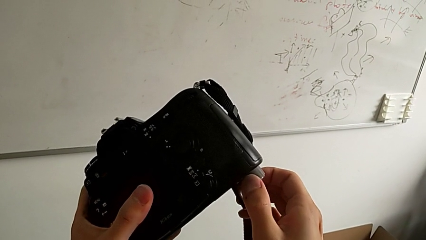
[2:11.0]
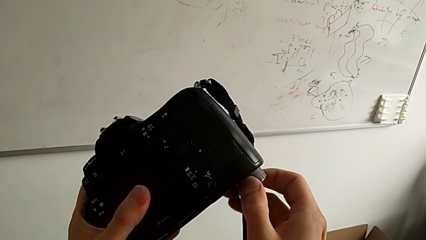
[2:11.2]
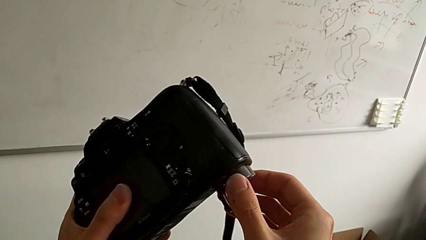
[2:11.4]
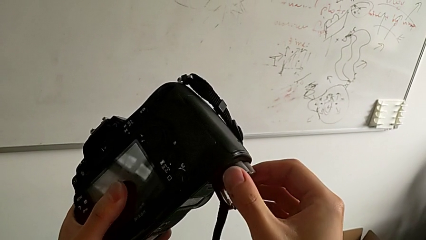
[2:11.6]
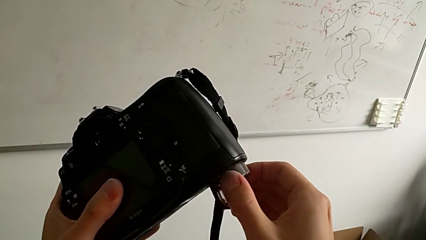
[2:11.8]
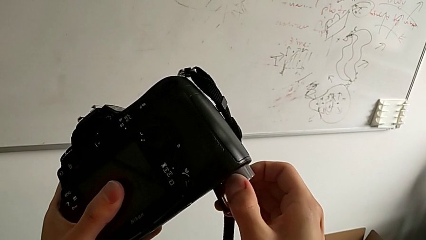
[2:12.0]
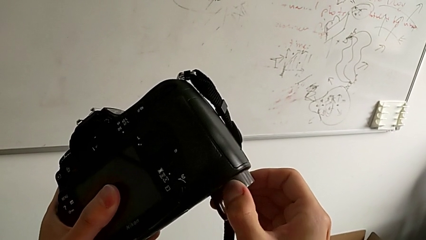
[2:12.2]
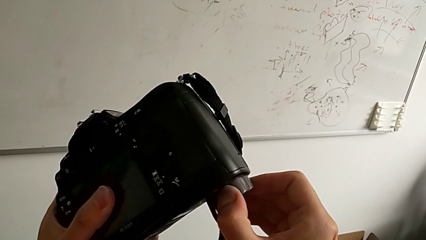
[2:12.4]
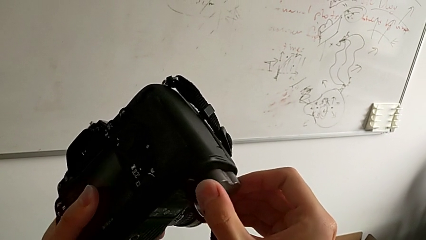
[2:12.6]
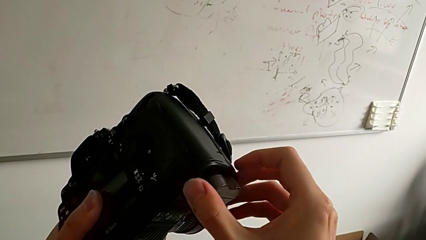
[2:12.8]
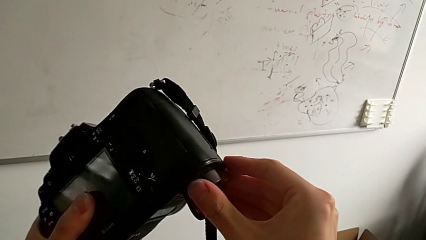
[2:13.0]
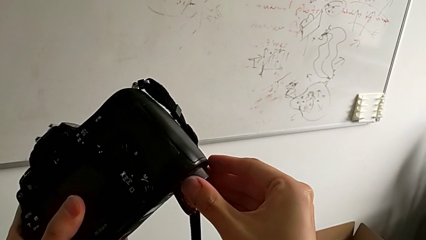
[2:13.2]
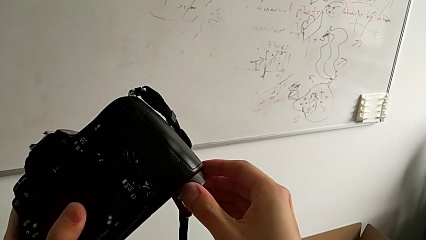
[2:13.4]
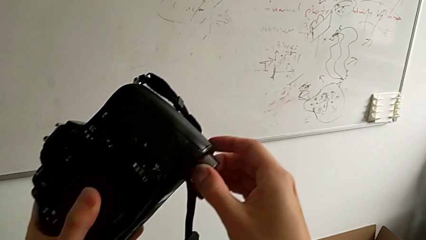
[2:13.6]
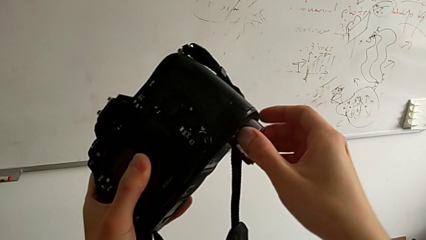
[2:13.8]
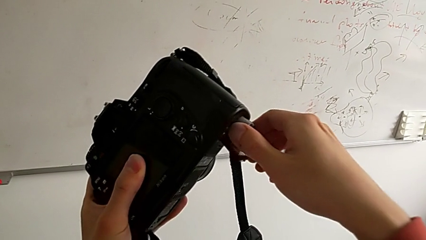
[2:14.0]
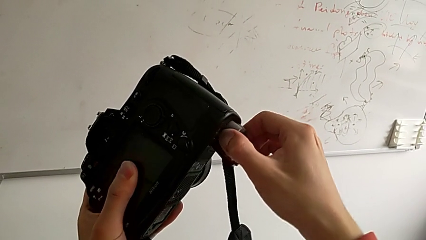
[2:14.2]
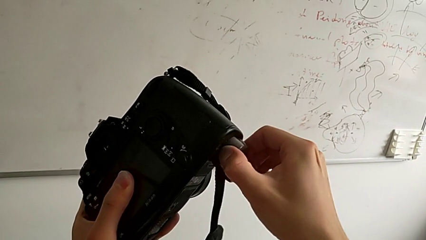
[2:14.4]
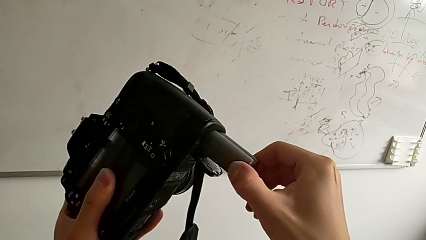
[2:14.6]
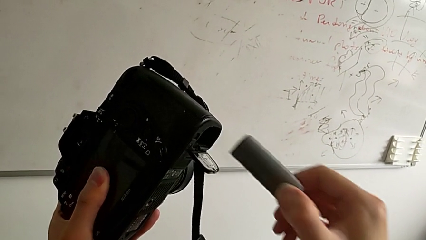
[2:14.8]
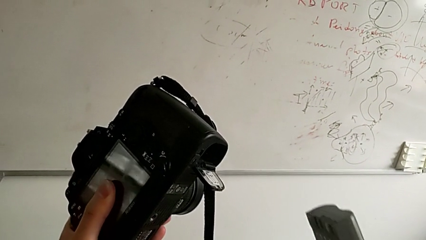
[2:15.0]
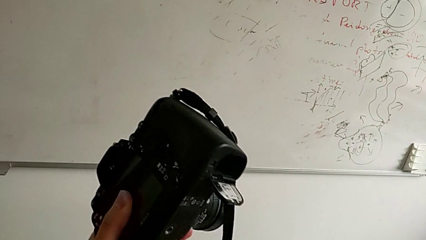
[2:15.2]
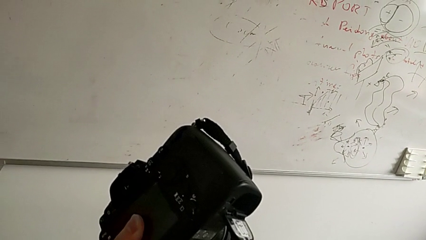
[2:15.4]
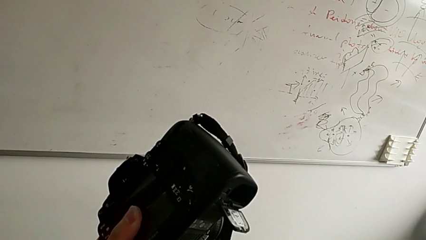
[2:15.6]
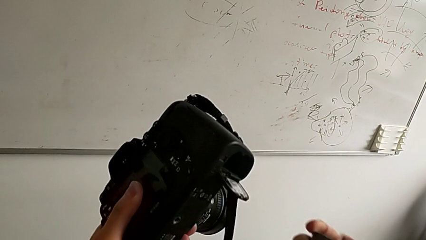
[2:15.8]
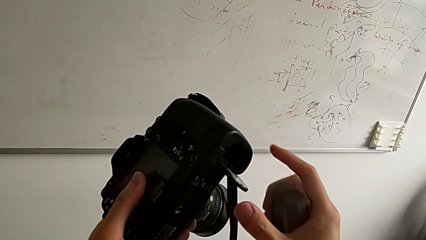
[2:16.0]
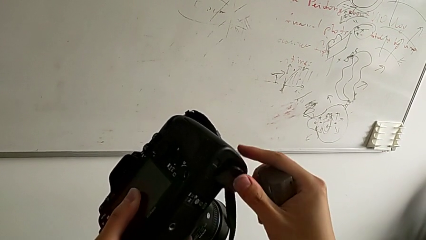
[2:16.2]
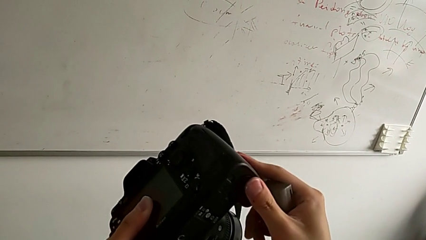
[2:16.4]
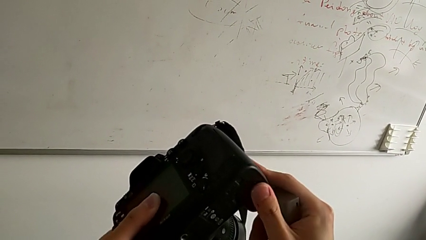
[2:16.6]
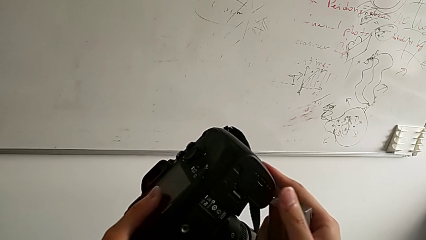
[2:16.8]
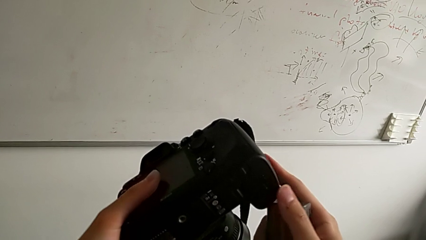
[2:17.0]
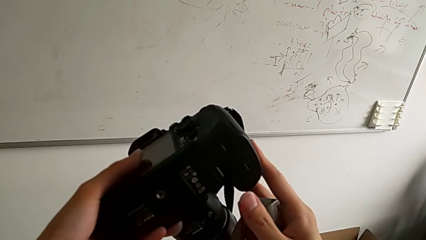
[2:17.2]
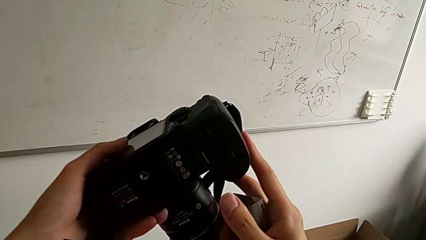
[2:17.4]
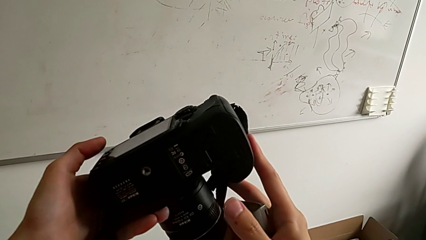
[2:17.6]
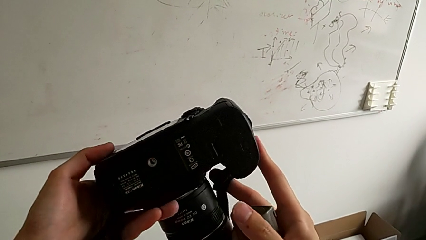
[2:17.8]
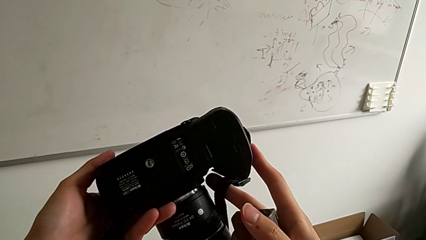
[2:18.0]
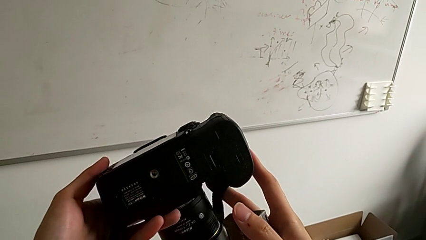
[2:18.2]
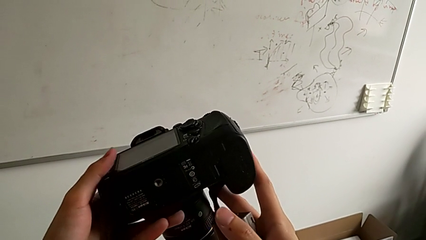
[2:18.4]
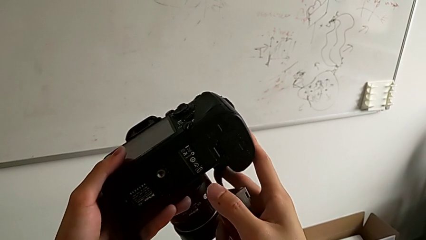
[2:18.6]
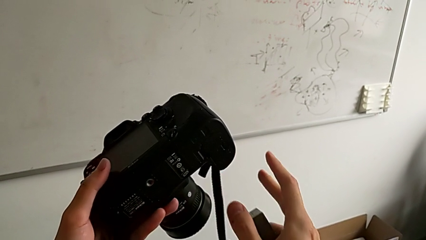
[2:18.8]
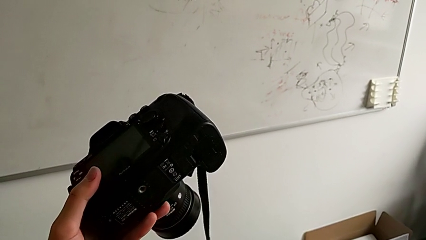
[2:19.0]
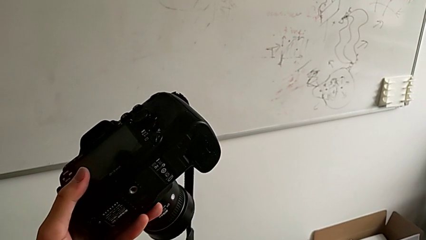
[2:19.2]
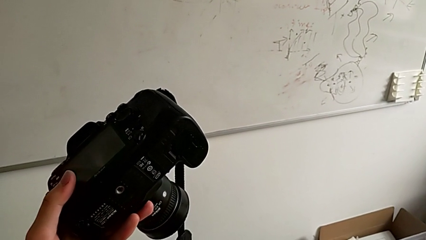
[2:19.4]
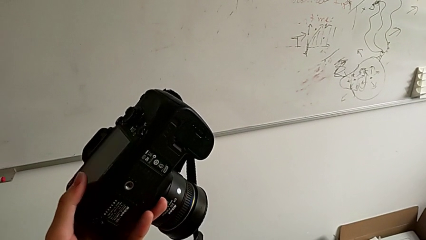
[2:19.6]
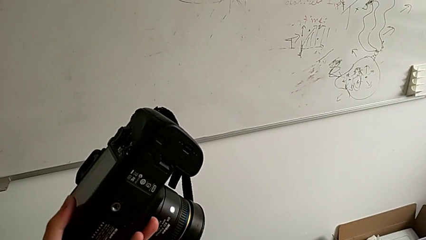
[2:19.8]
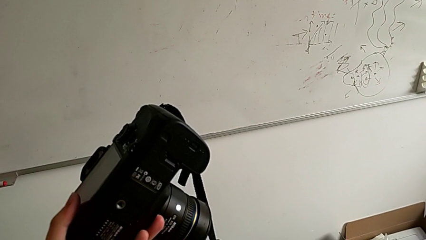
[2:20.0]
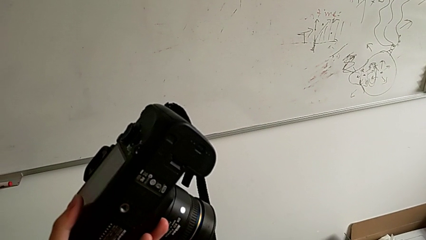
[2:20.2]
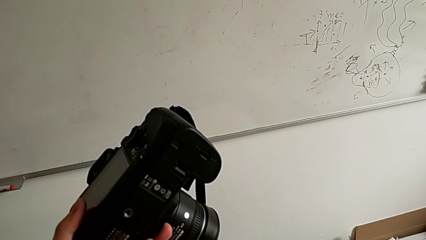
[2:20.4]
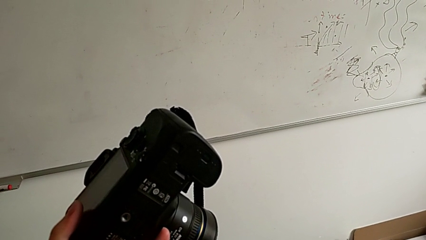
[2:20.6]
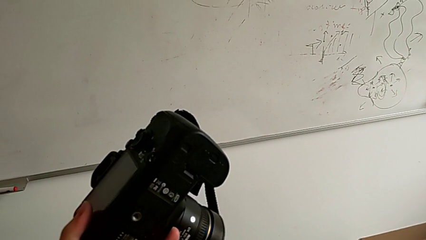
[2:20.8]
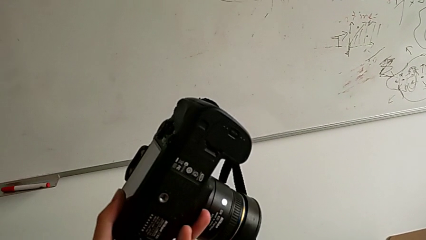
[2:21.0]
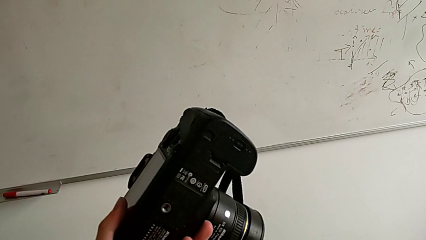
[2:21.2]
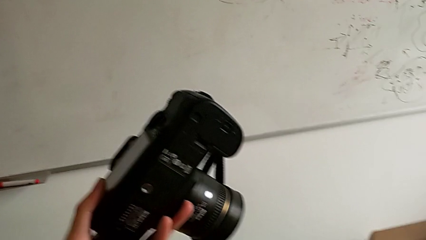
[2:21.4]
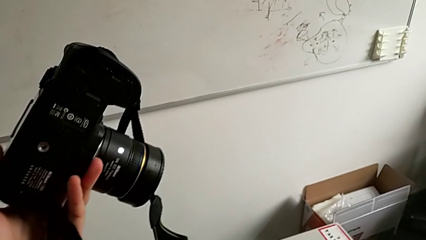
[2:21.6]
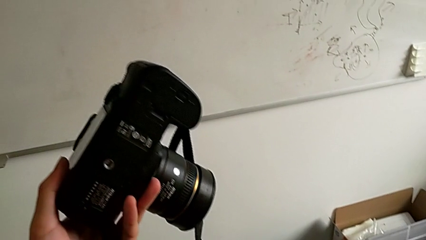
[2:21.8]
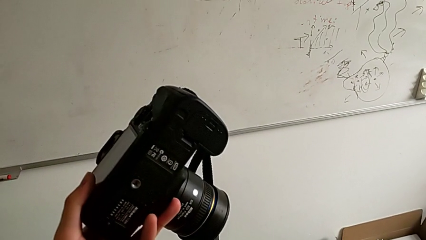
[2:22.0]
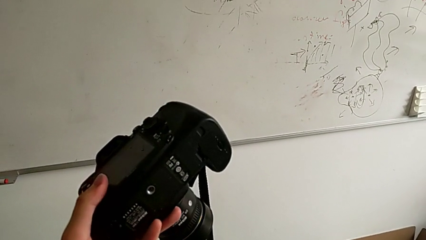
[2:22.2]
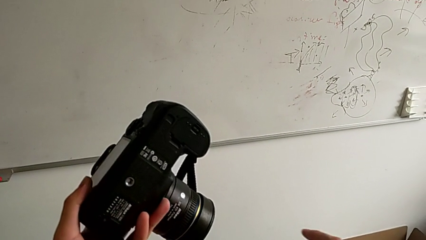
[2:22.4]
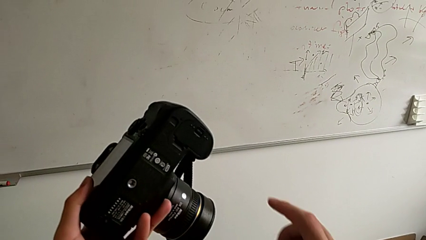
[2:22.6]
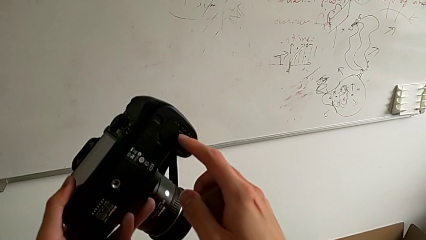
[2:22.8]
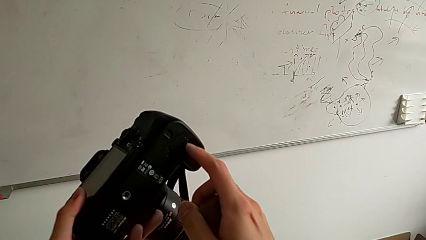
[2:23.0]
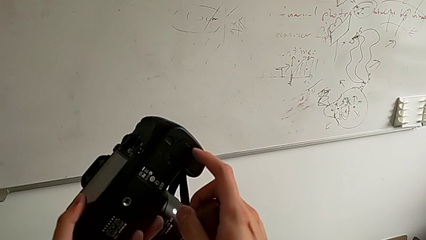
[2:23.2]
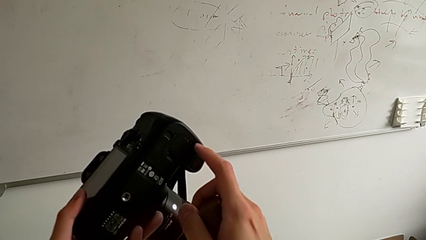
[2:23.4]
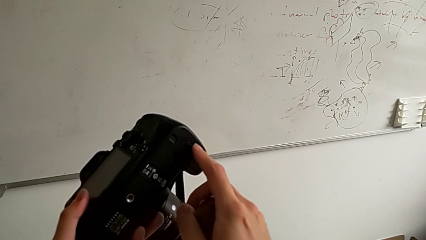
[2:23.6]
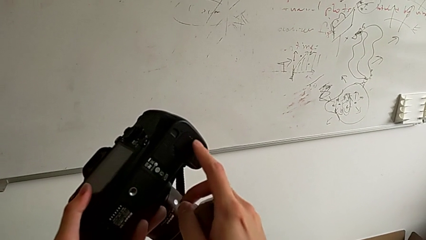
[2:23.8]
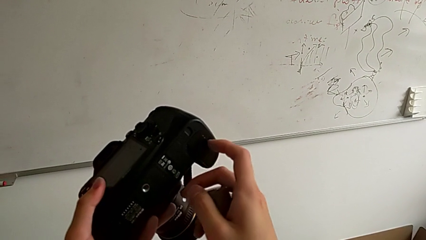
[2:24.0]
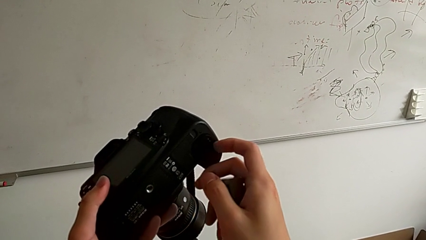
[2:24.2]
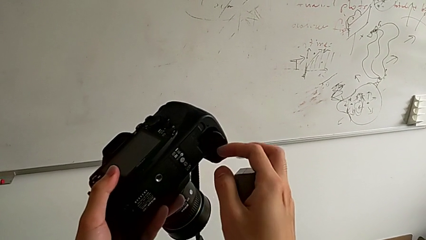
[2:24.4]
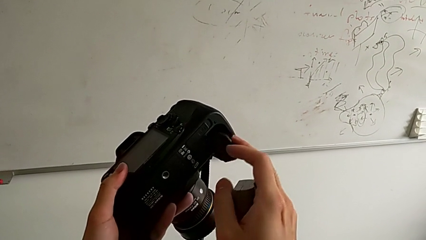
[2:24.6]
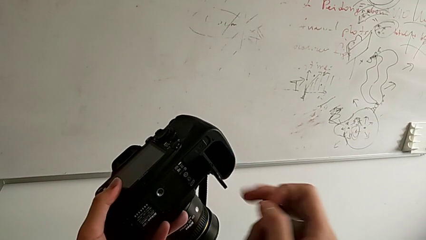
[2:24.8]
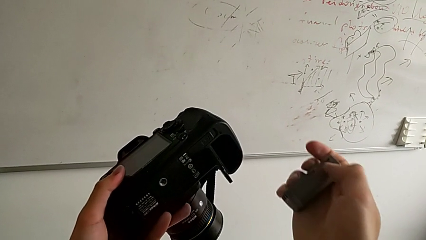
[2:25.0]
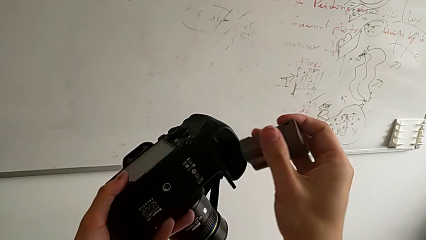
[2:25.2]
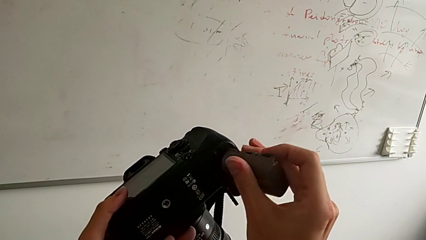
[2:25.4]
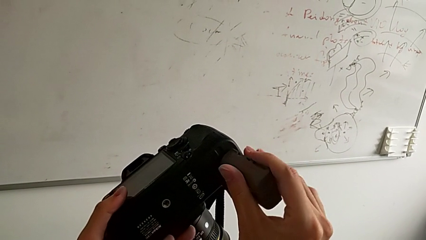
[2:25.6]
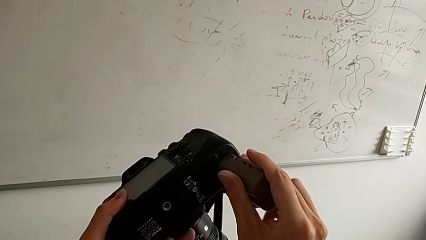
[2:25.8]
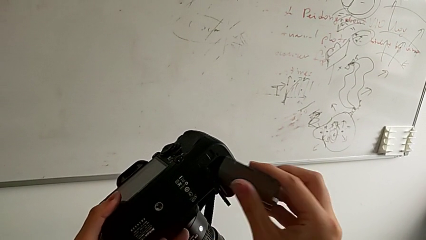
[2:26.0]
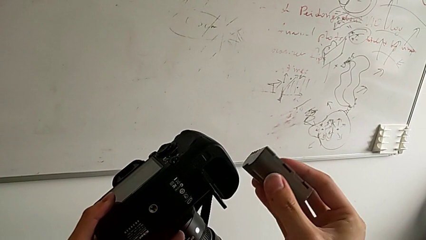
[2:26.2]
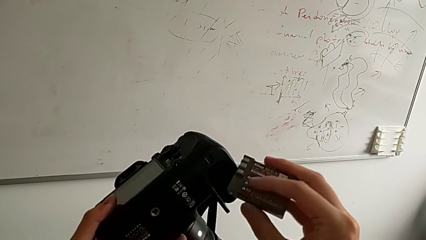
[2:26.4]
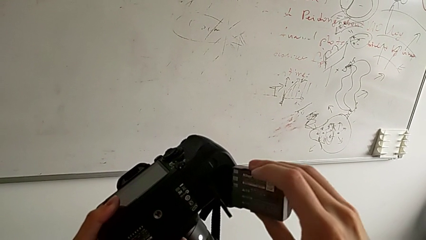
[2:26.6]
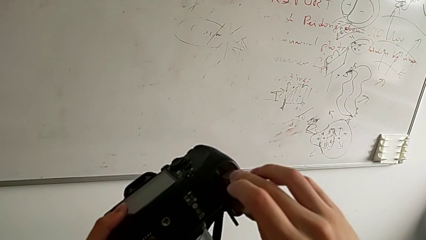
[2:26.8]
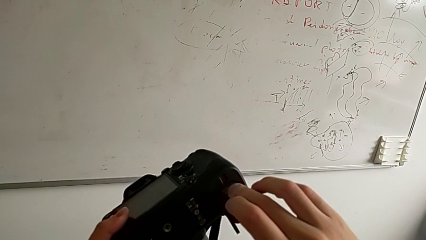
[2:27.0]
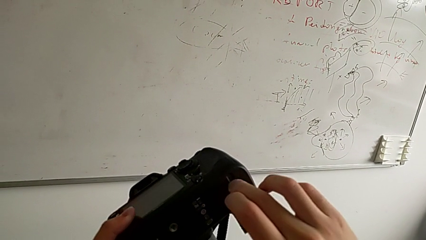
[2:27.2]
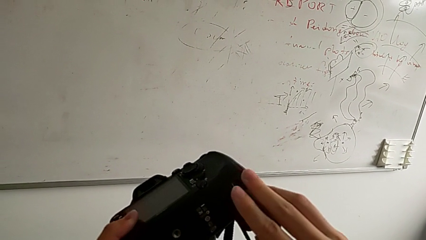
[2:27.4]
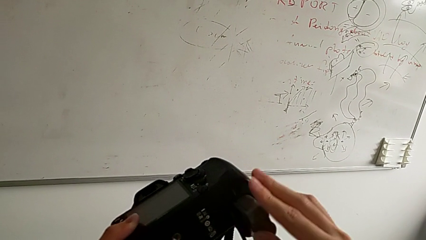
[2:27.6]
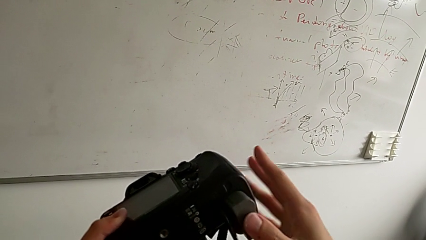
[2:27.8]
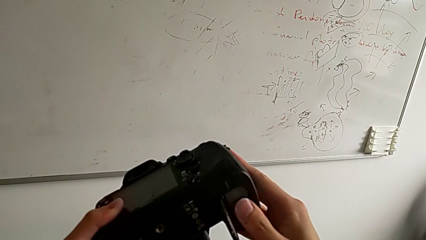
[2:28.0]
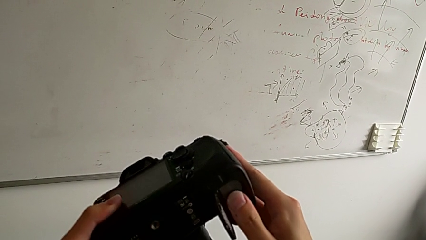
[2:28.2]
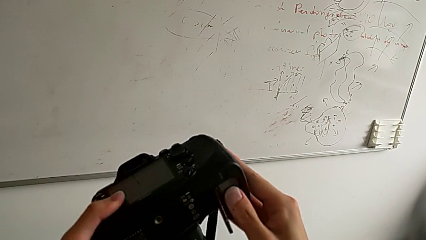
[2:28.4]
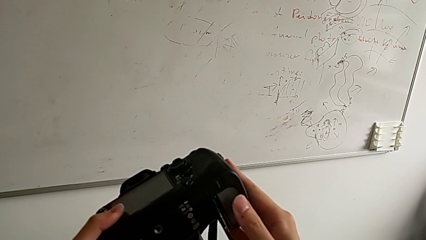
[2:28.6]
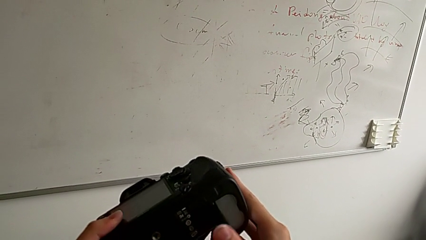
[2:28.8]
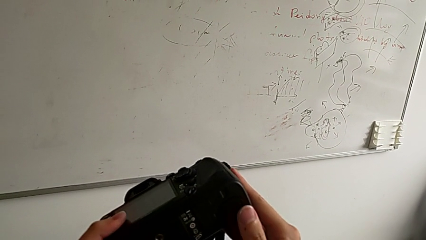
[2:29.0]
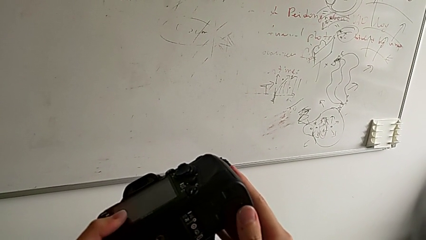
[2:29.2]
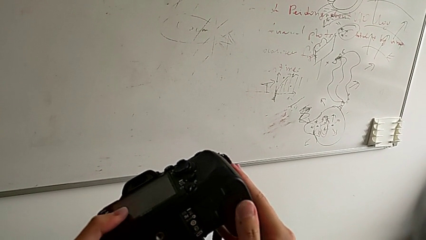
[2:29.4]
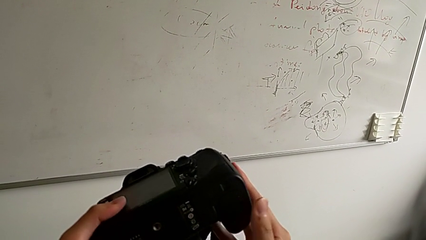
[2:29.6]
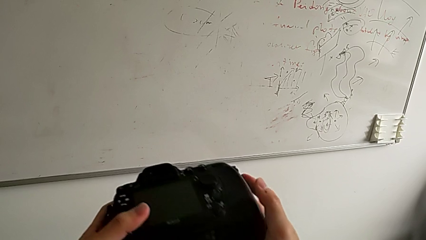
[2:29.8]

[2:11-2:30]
The camera wearer is changing the battery of the DSLR. They pull the battery, withdraw it, inspect the DSLR, hold it, open the battery door, insert the battery and close the battery door.
